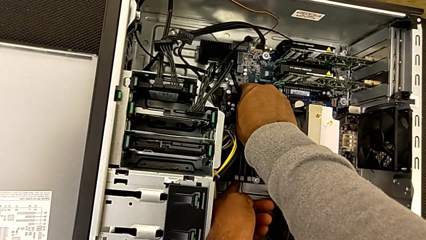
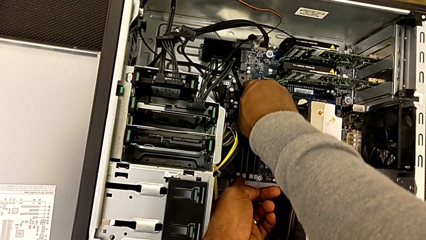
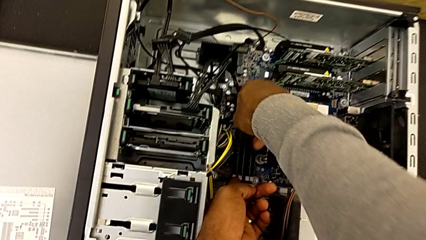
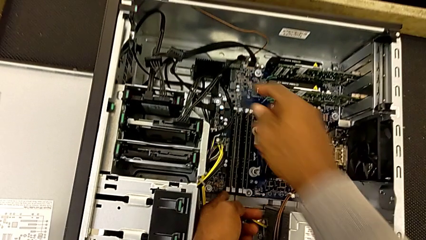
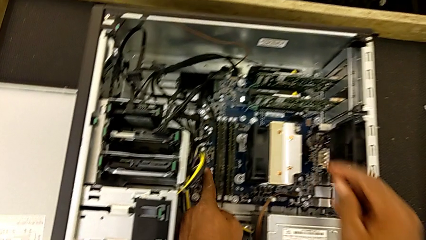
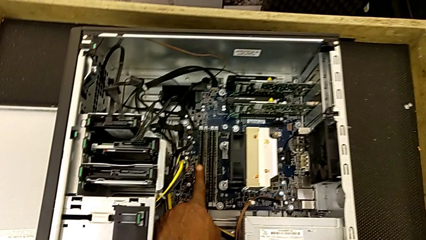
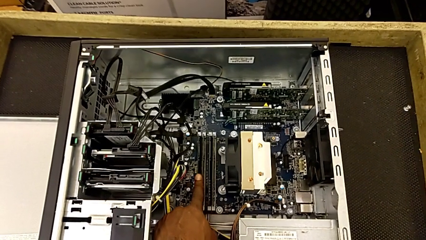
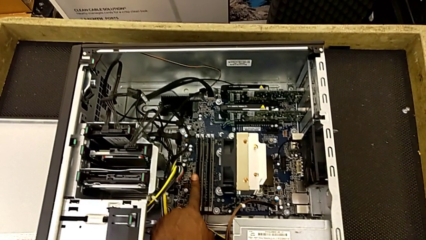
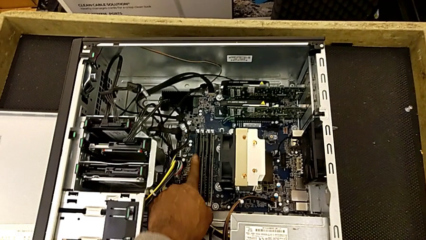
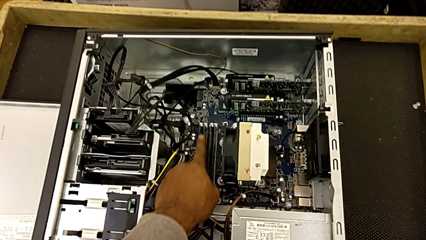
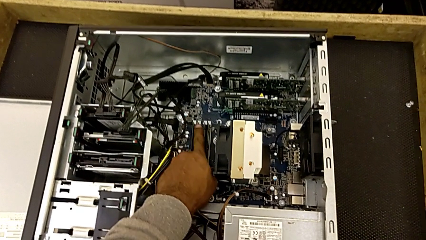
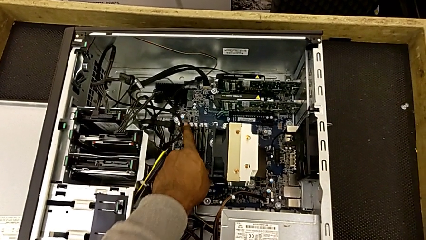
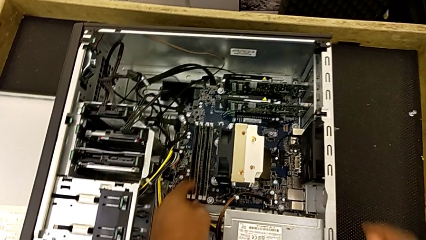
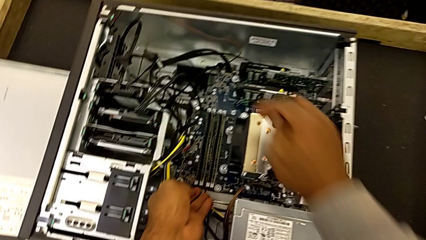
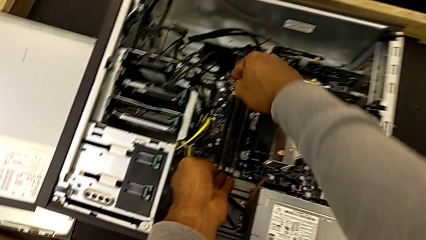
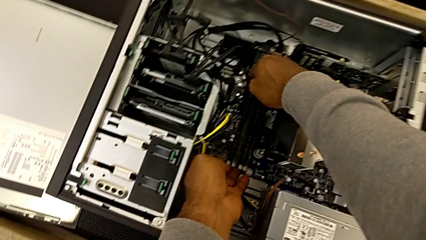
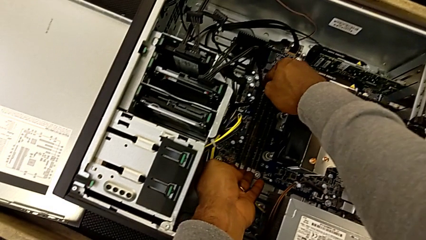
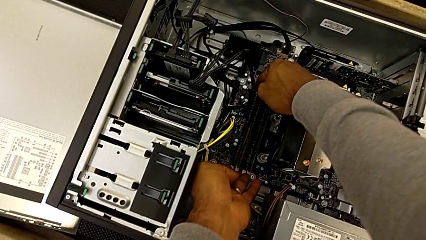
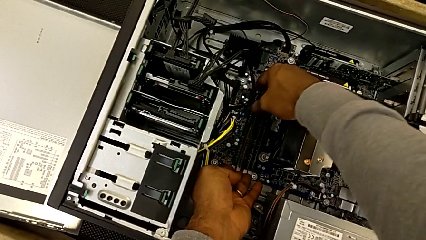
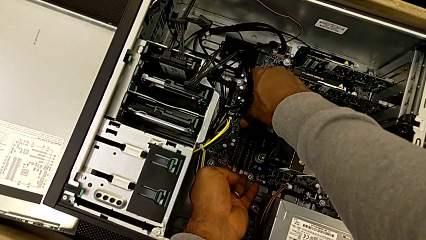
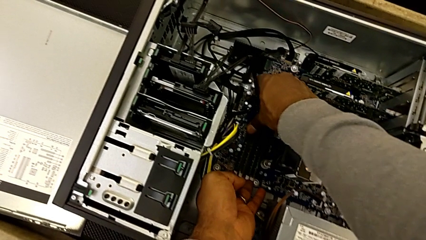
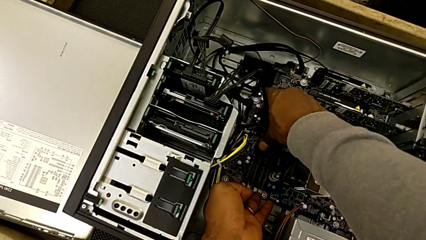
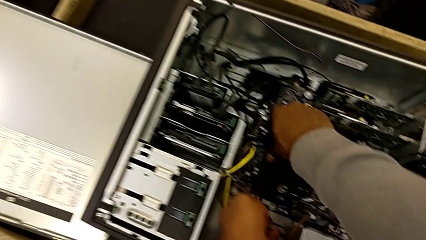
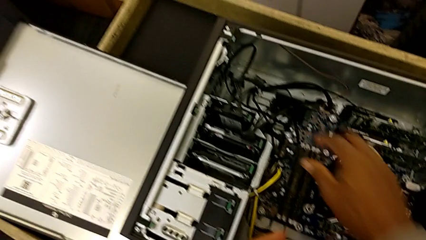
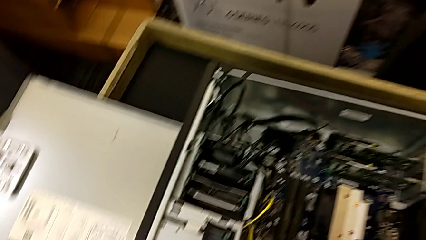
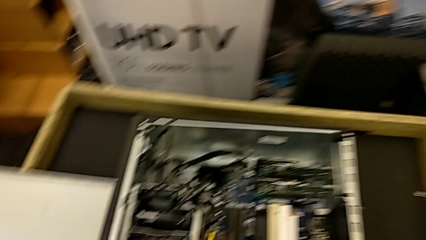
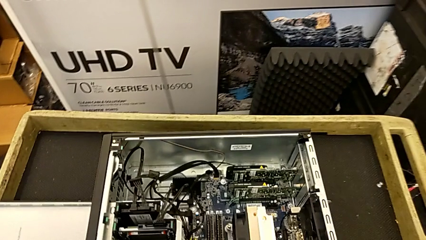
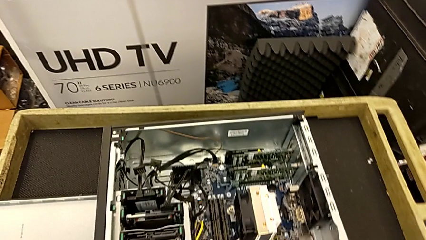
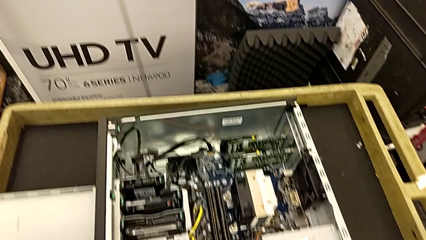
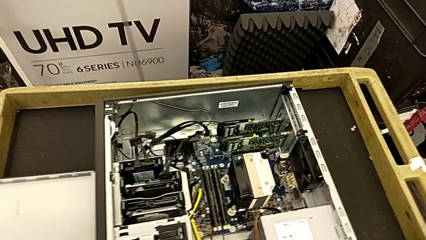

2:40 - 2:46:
The camera wearer is assembling the RAMs. They assemble the fourth RAM and lock the fourth RAM tab.

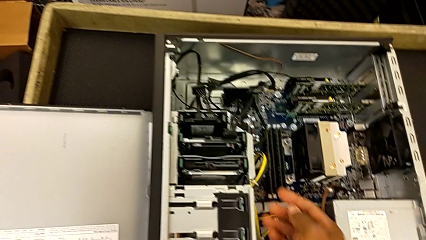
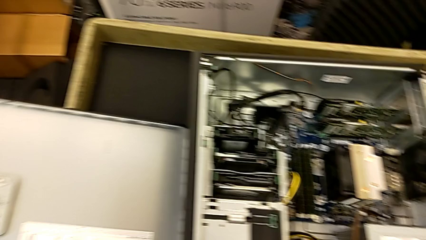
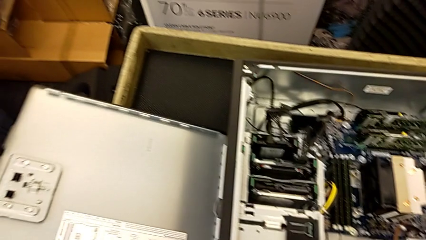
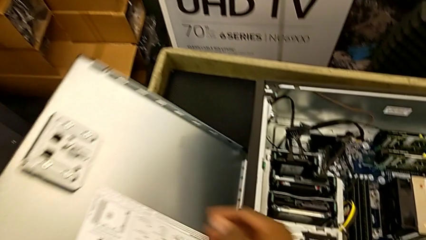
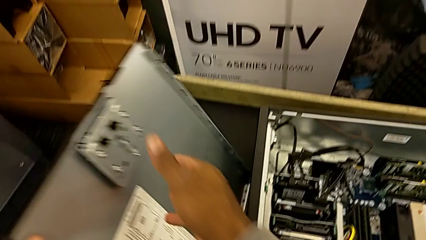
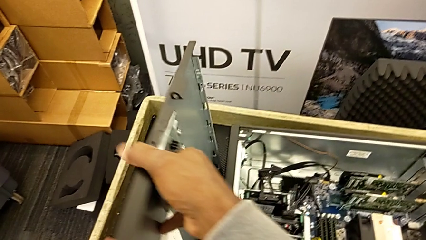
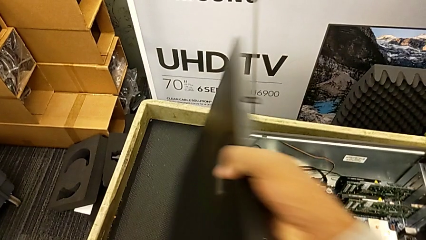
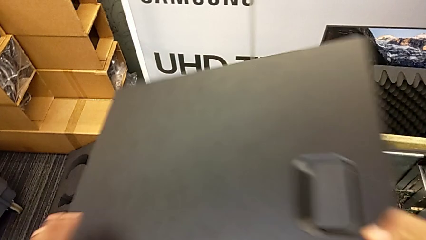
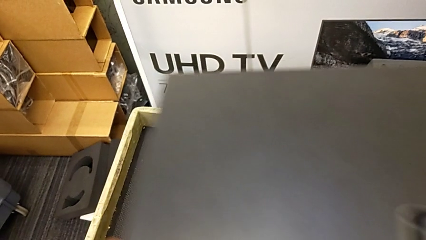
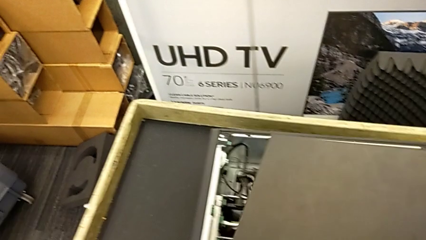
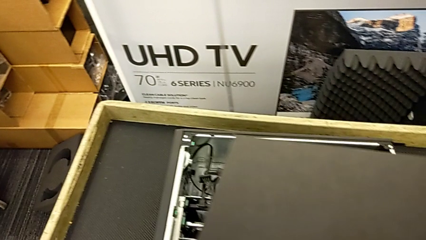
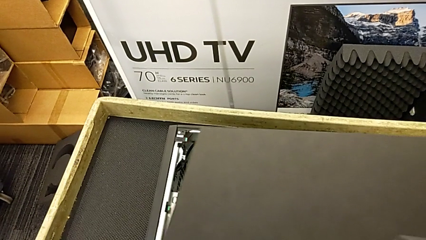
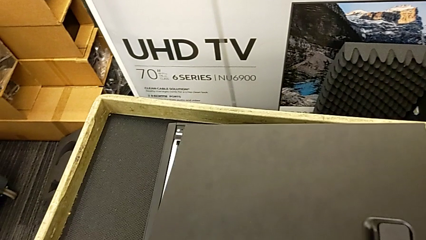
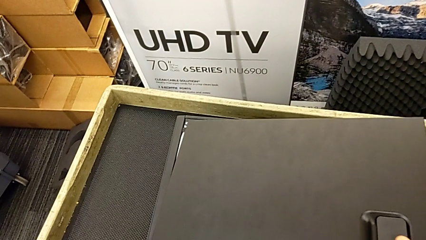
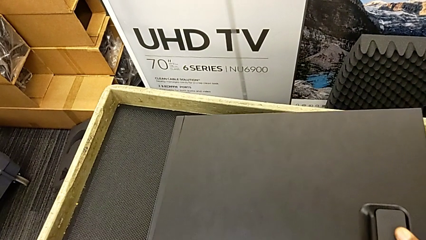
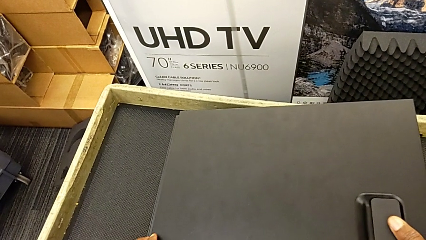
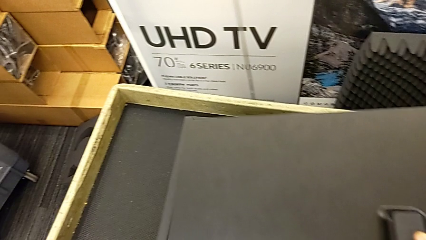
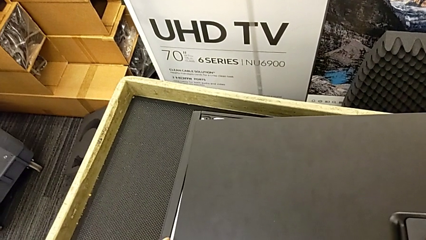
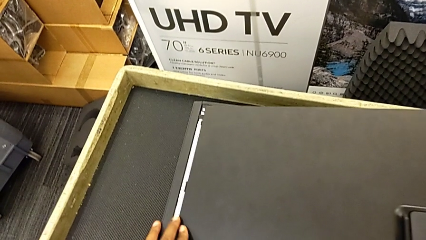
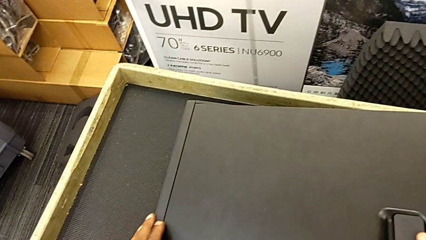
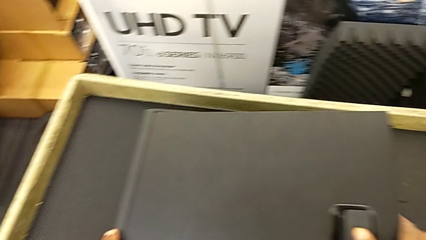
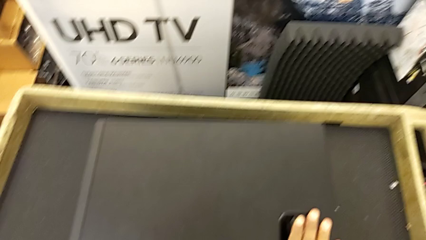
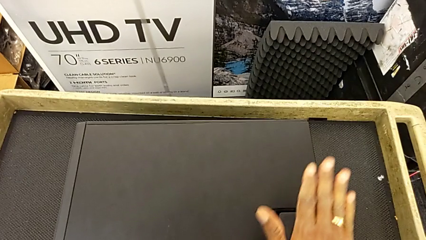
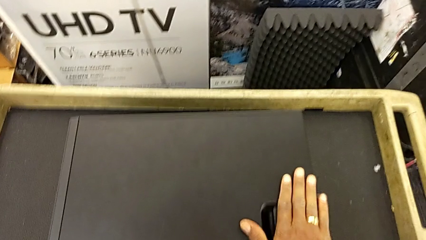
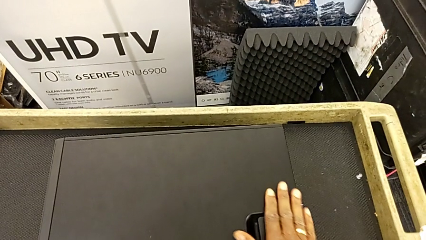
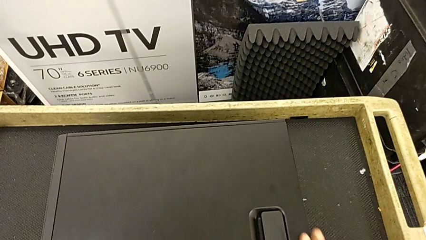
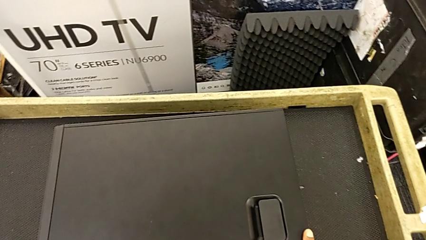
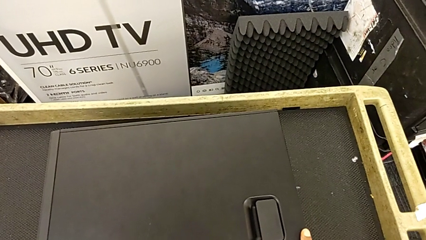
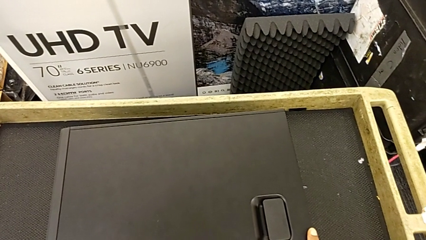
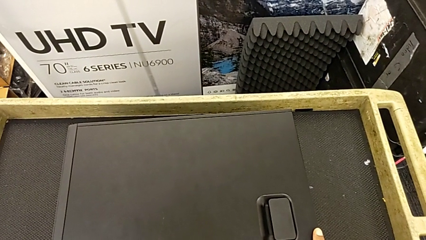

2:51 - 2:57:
The camera wearer closes the computer's cover. They grab the black cover and place it.

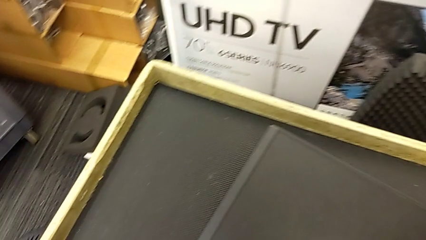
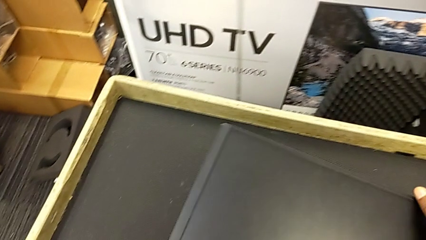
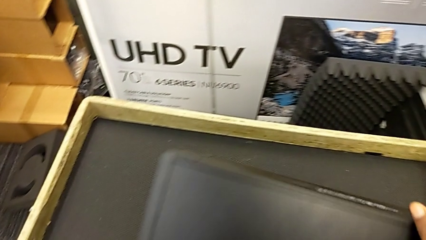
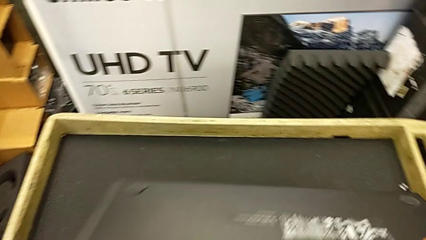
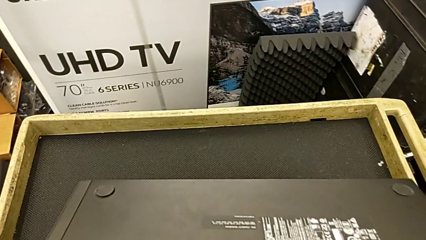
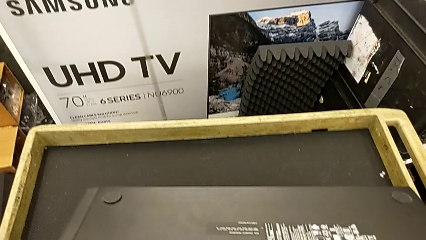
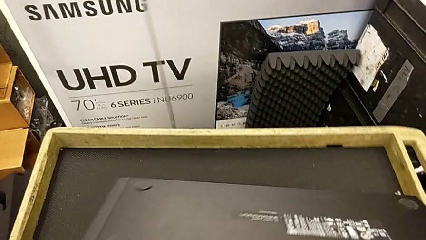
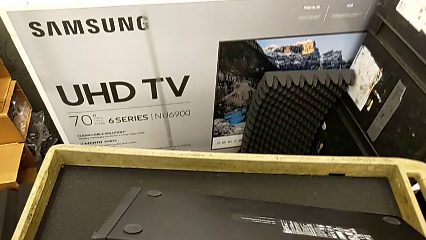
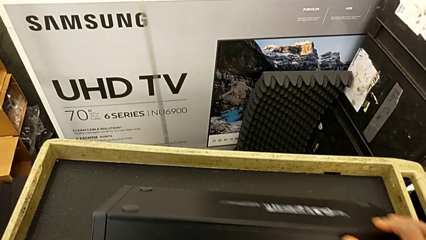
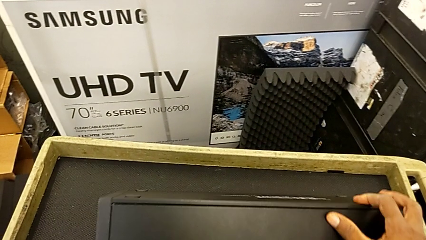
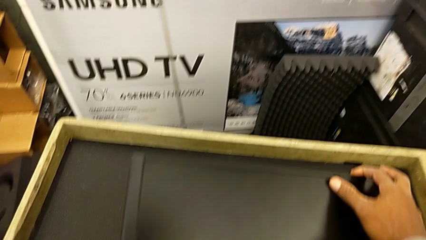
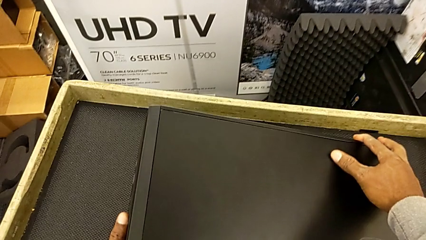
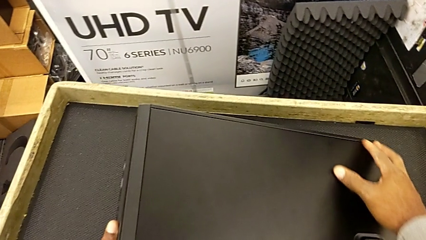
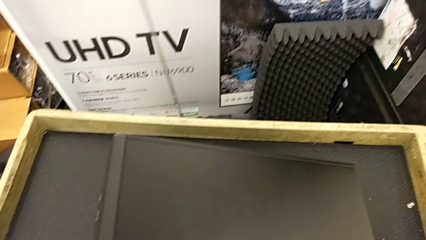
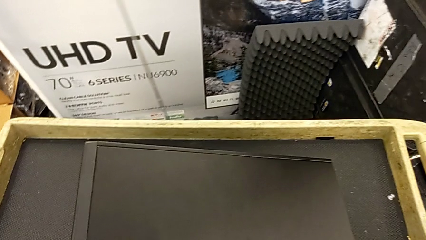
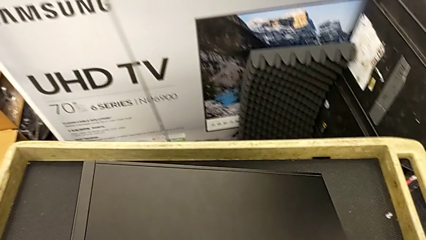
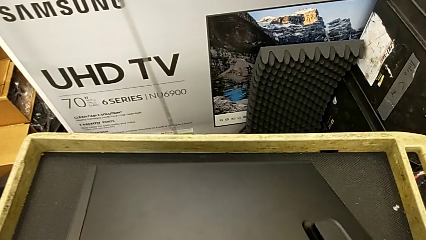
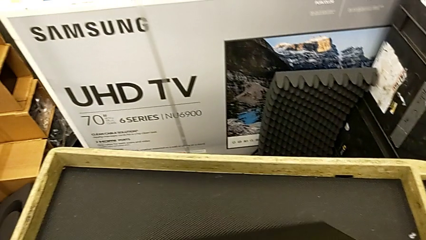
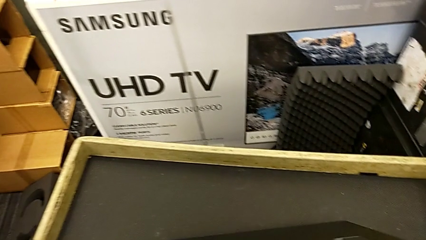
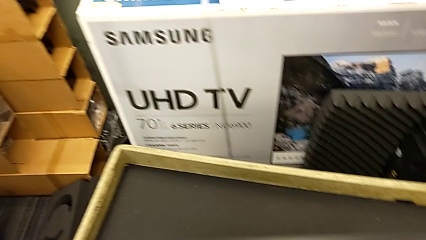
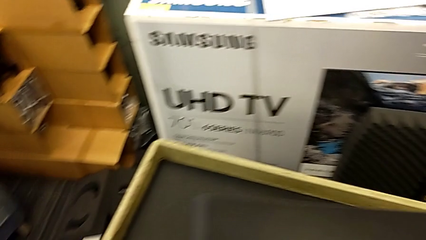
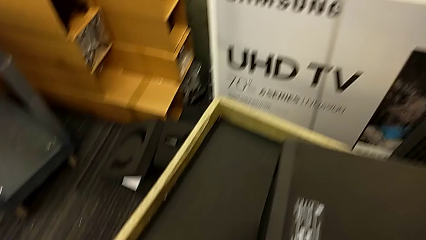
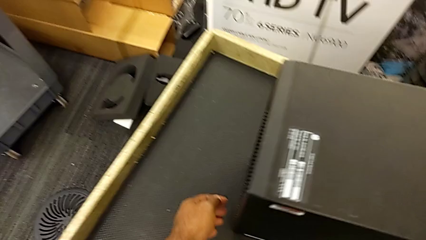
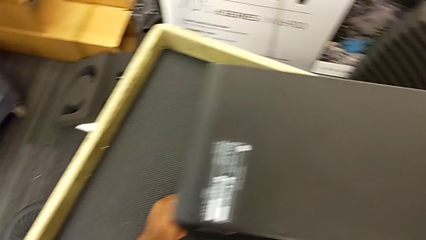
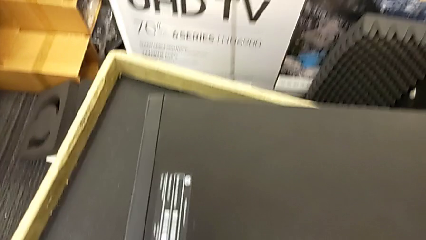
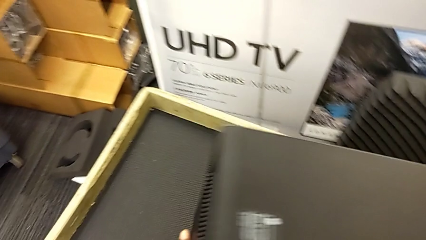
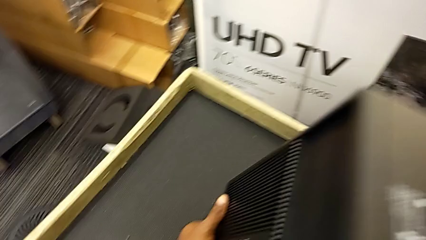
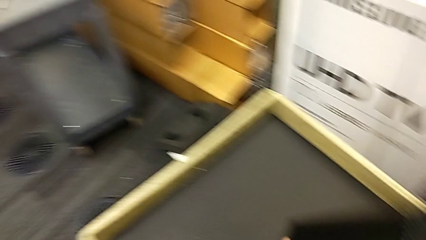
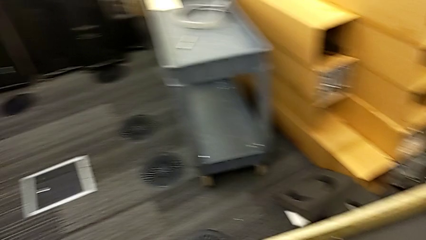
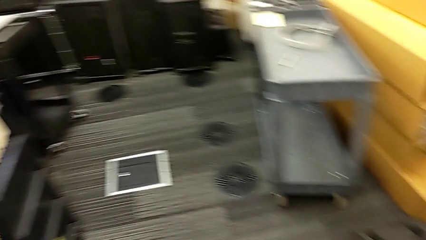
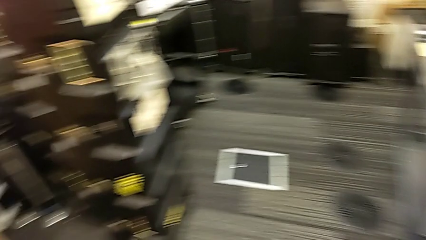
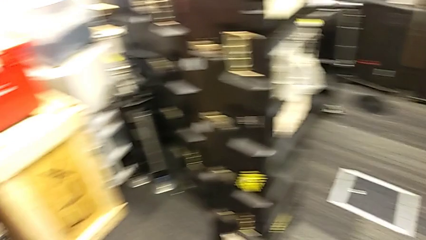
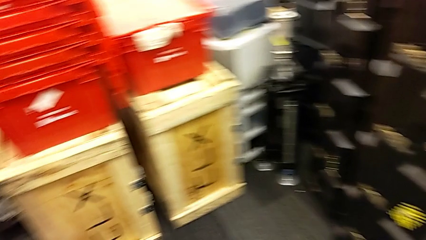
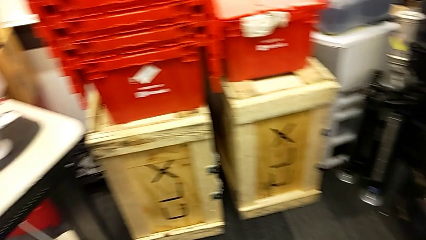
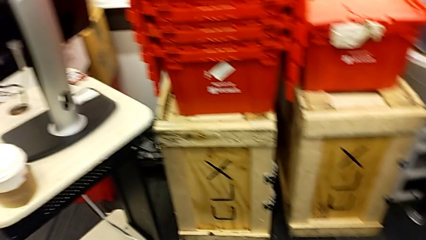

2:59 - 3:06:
The camera wearer is plugging the black power supply and HDMI cables. They grab the black computer tower and begin to lift the black computer tab.
